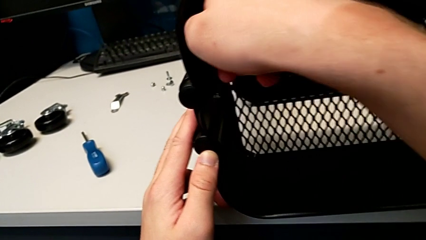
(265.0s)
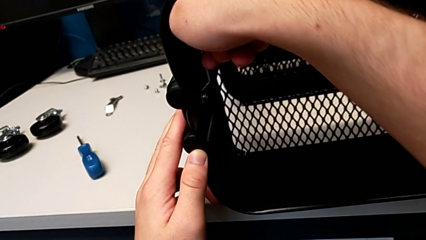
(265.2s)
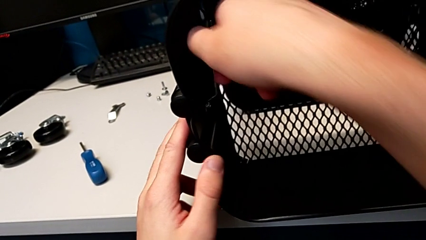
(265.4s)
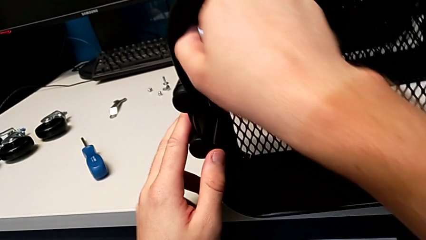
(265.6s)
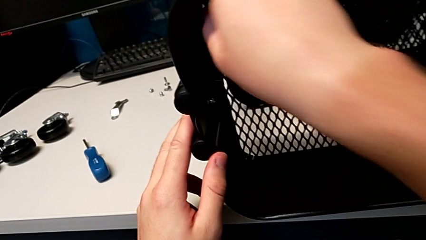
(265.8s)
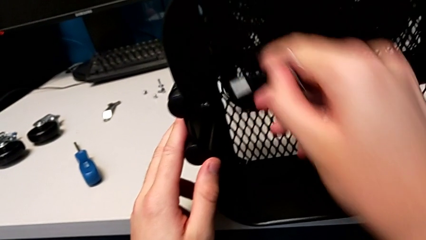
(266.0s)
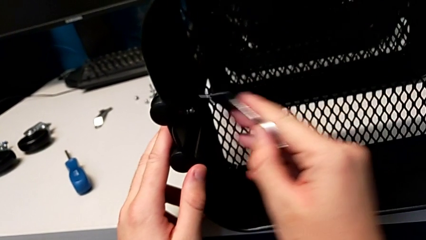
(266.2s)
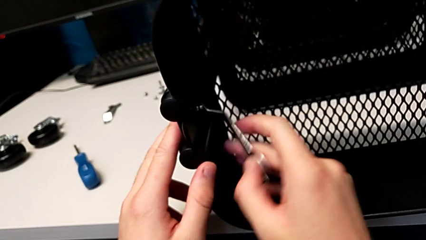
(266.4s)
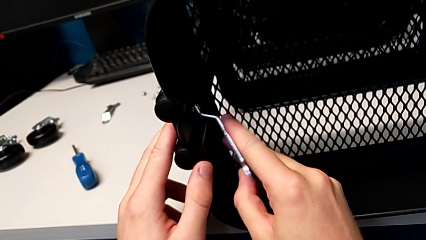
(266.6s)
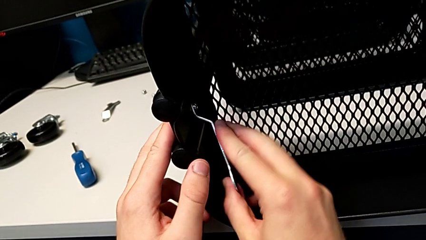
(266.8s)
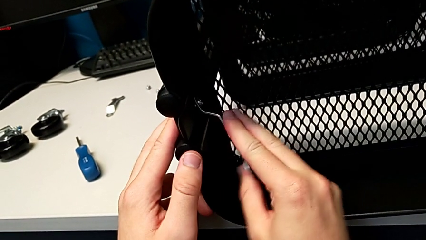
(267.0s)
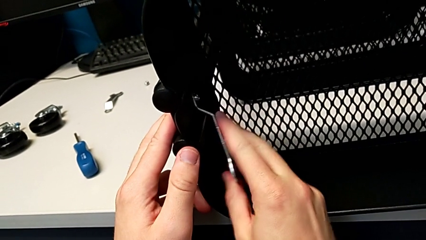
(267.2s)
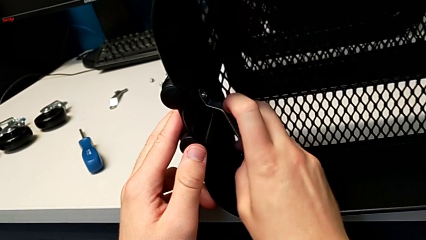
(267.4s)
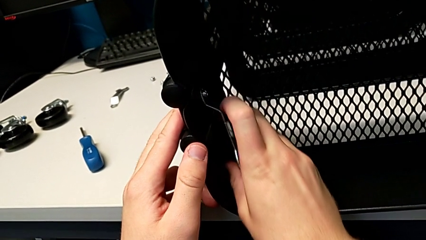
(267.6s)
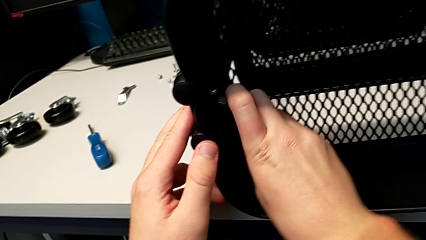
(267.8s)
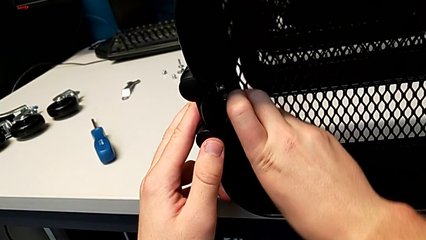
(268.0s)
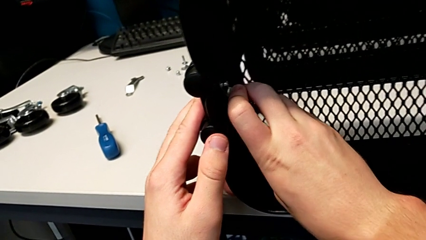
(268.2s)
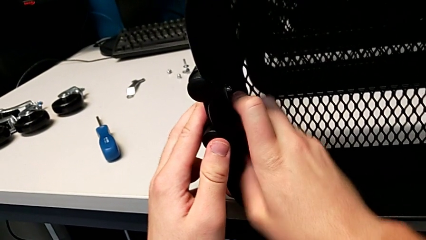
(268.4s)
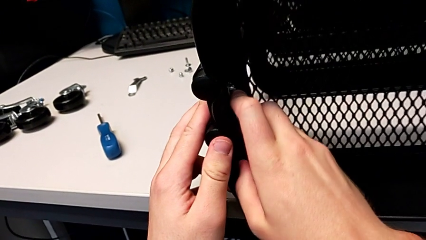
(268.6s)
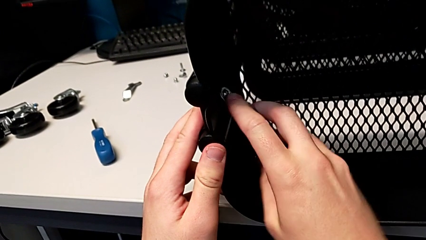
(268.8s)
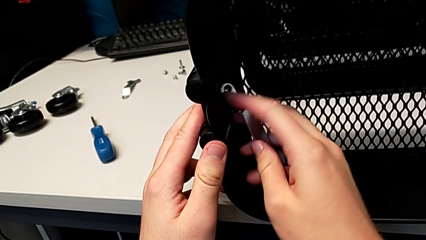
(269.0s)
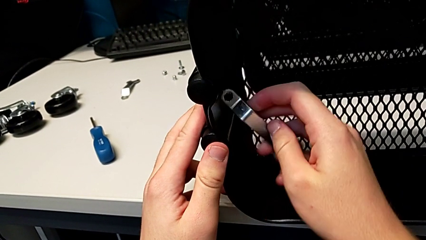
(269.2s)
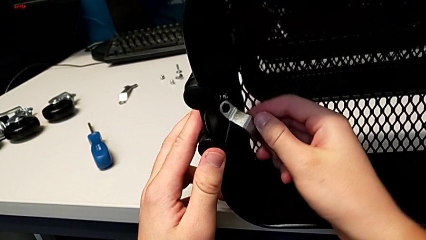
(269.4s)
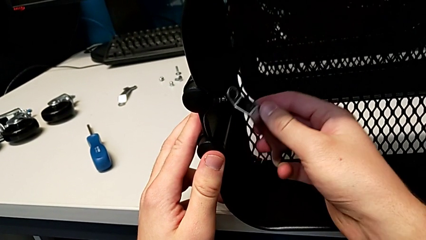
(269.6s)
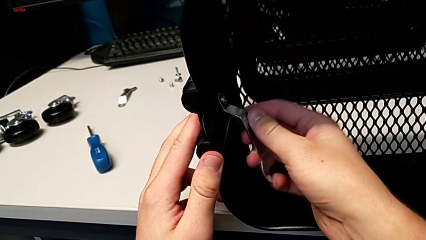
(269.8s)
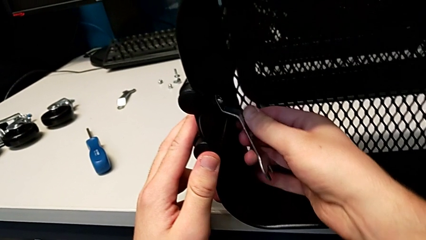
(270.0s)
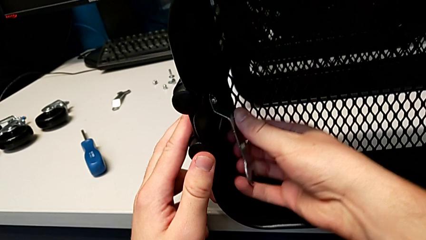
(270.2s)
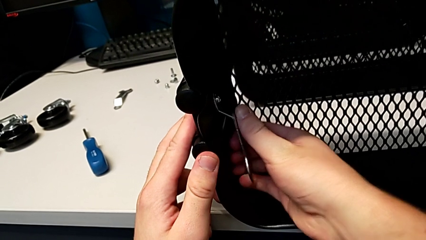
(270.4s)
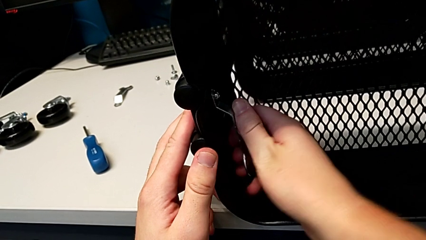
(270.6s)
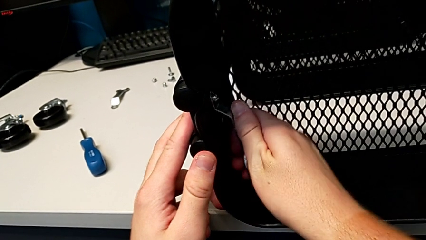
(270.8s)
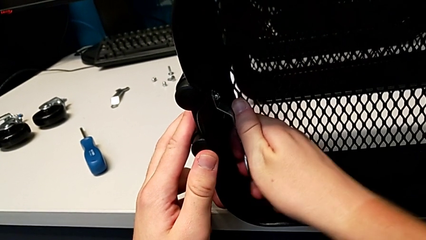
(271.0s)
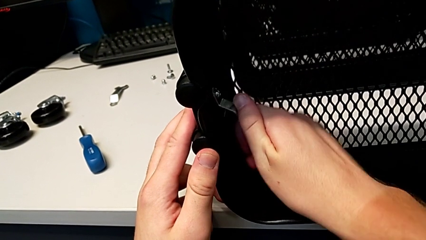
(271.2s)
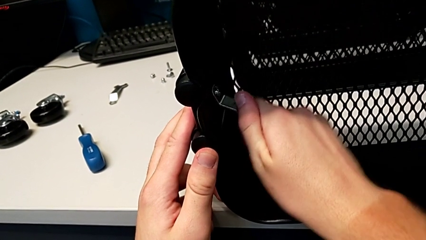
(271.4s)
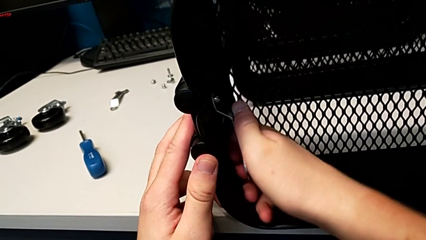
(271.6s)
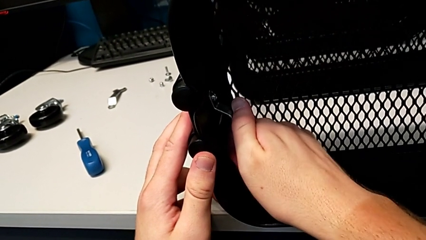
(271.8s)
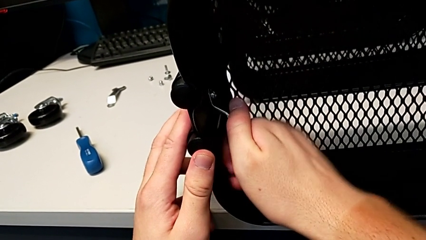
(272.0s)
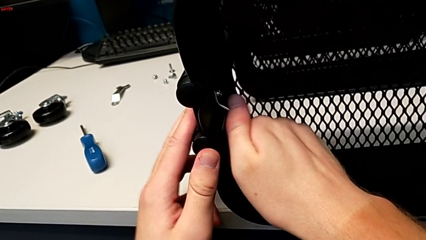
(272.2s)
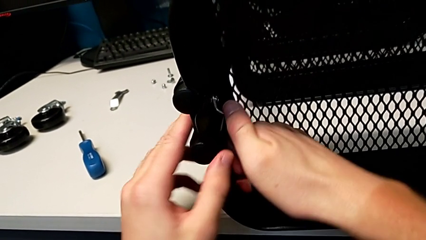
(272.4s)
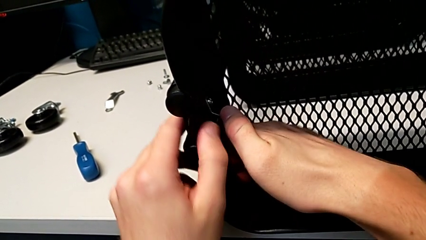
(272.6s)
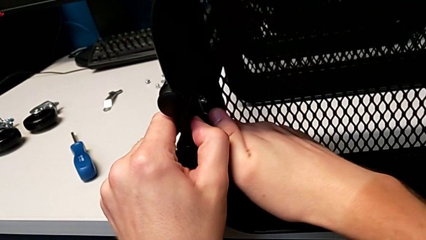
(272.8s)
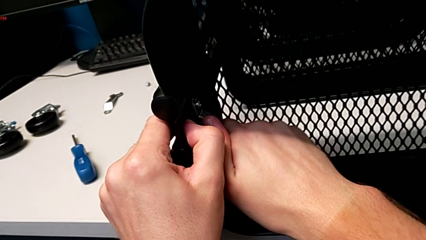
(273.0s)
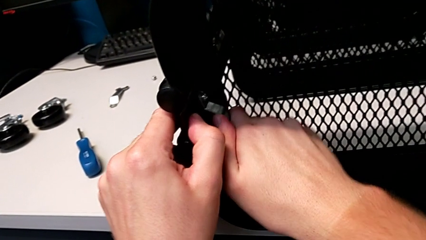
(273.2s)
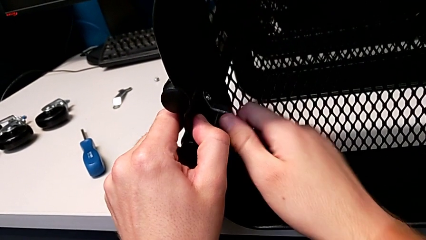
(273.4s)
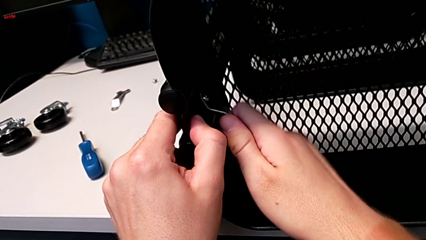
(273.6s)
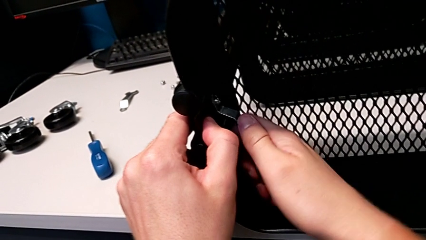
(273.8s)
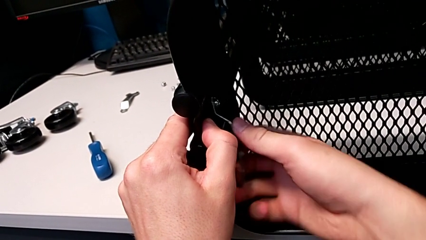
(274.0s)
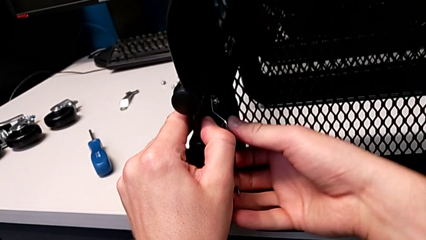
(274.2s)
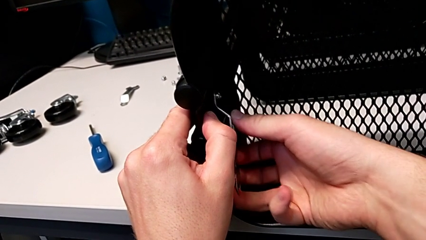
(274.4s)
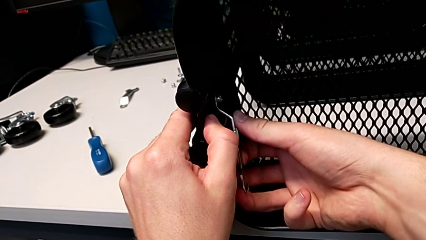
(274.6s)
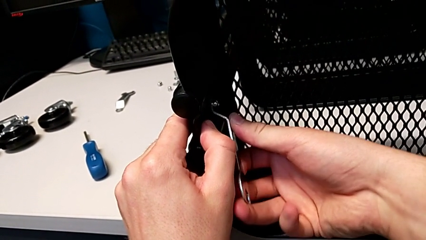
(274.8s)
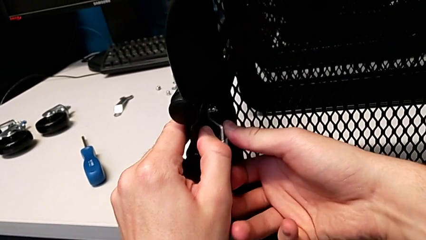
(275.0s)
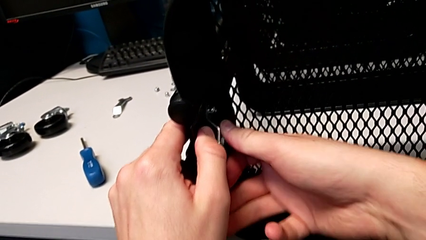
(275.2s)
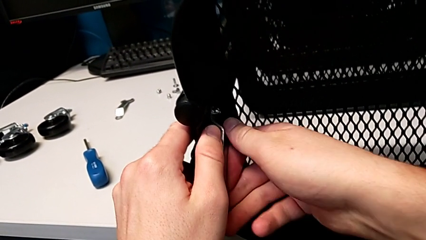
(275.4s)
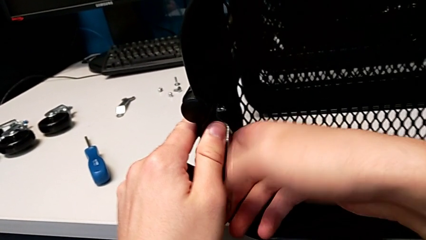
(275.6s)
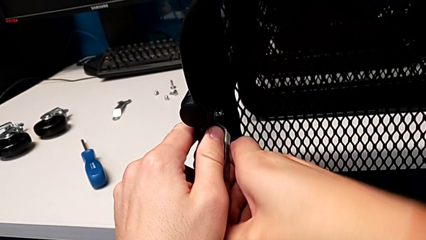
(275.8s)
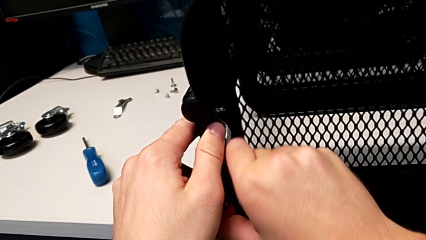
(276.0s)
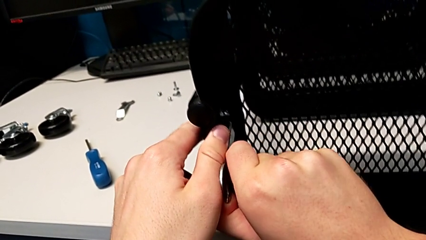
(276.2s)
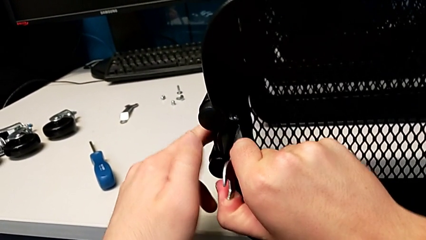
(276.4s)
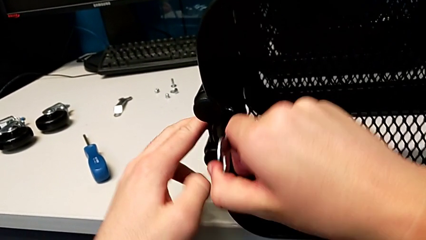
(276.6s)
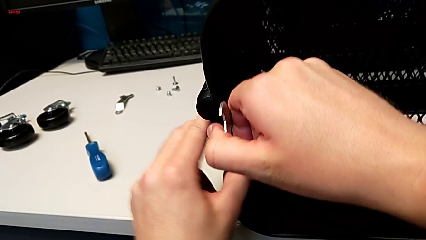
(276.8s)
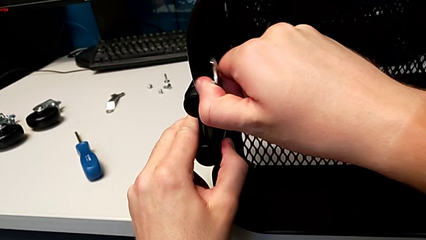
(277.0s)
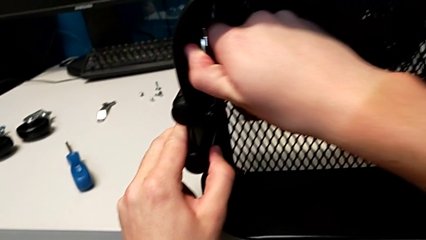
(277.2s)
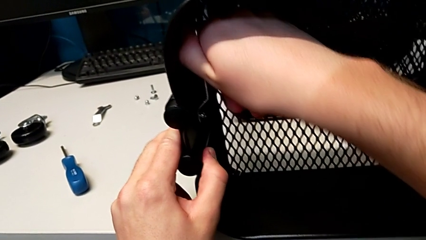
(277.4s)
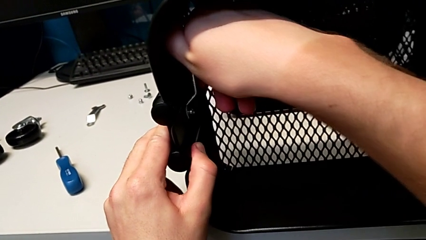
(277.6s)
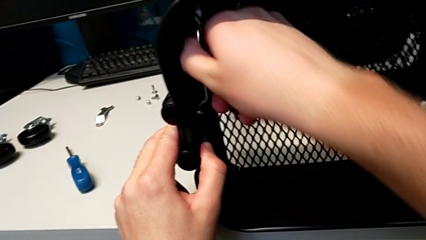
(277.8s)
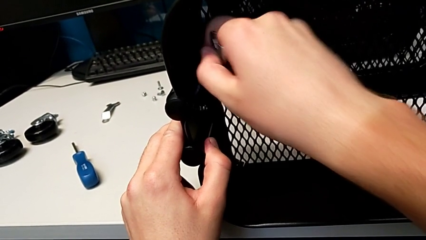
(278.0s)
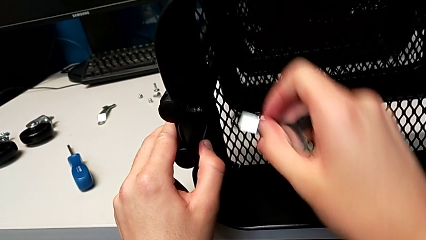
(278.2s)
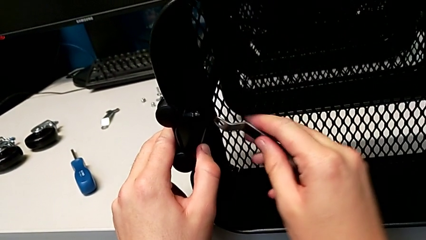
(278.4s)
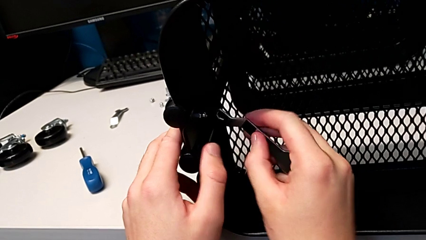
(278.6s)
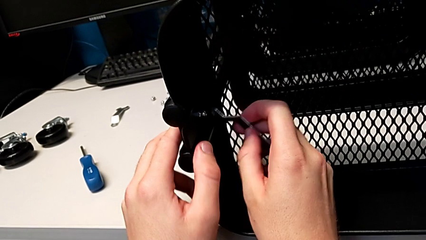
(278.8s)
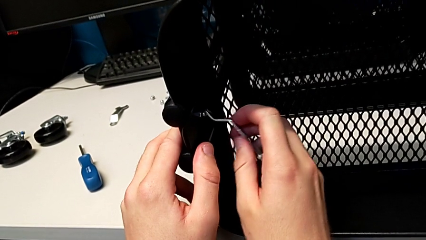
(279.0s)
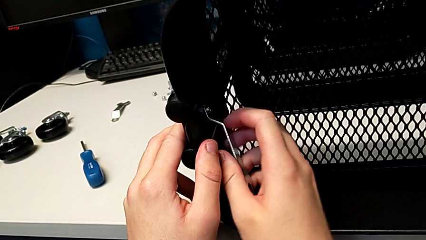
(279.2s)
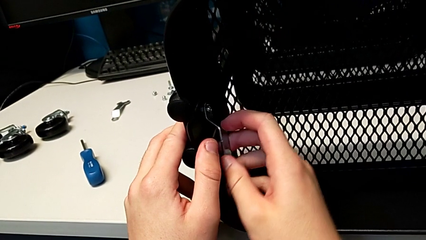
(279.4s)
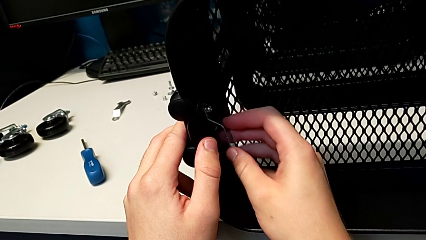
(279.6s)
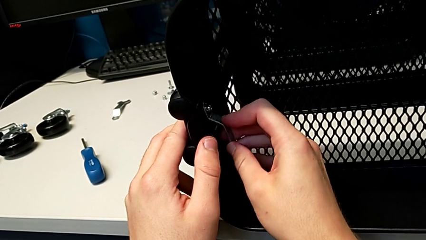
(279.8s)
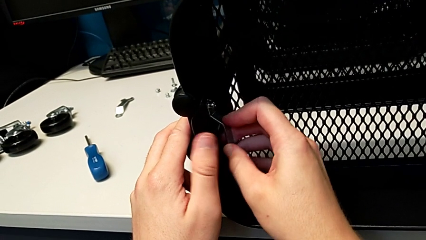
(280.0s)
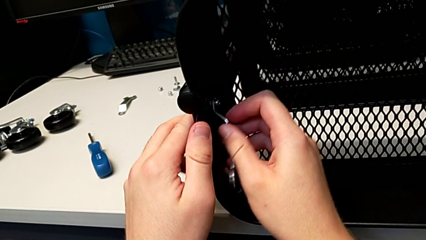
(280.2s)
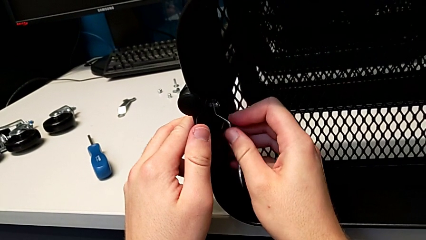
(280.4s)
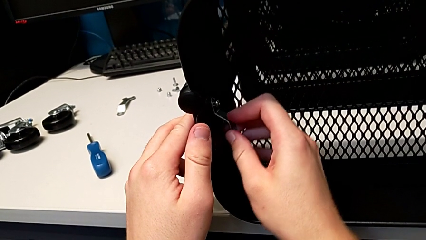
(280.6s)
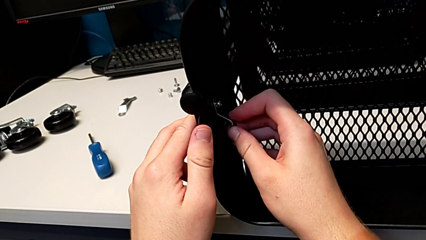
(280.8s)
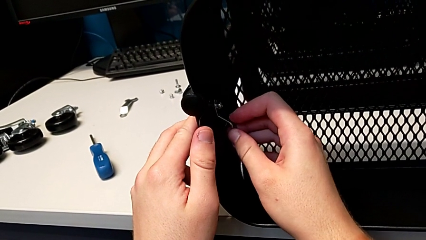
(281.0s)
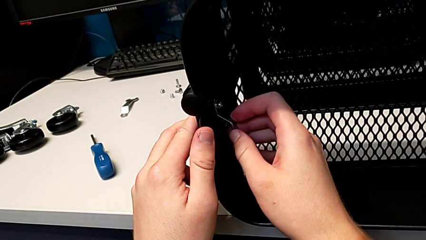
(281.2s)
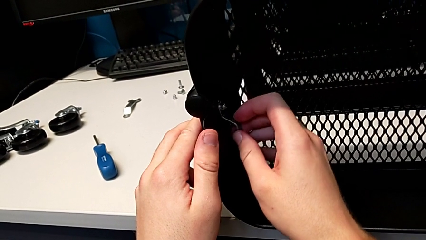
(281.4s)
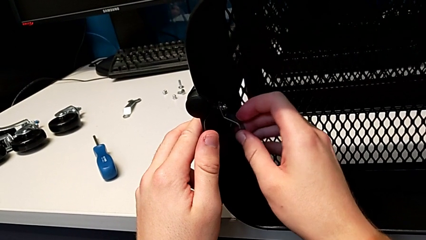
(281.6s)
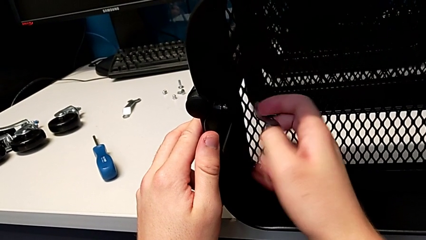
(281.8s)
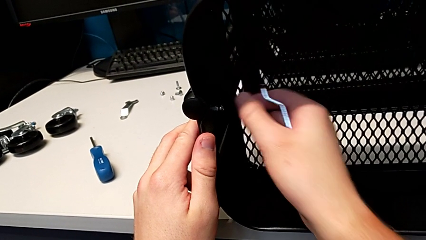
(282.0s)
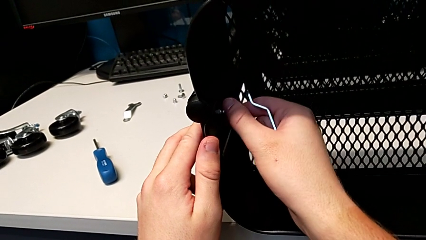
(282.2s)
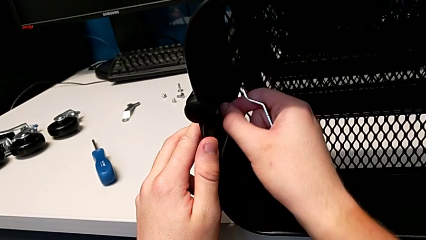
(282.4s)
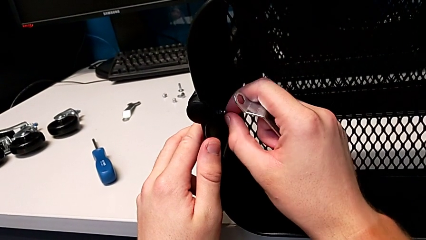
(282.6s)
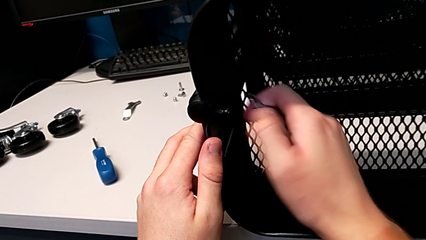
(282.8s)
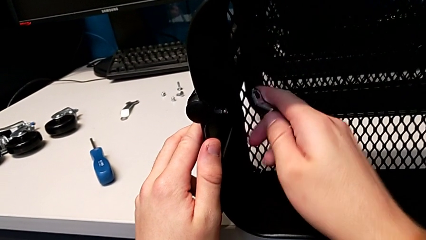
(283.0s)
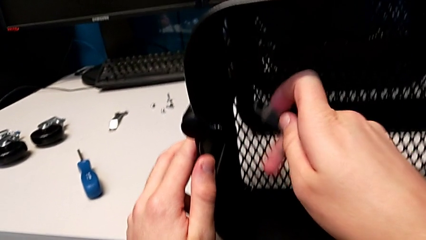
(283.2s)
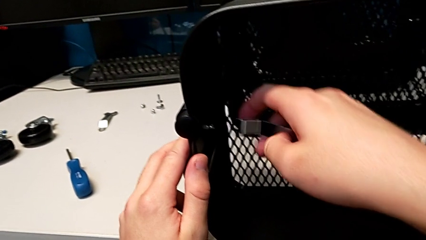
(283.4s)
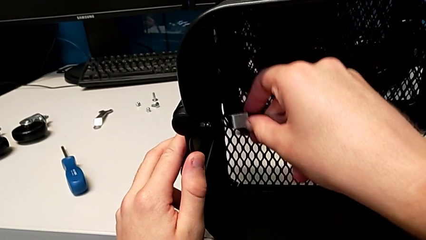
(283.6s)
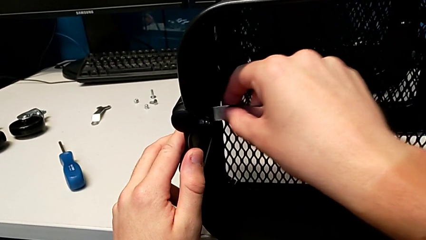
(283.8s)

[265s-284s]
The camera wearer is unscrewing the left bracket of the top tray. They keep wrongly unscrewing the third hexagon cap nut.
